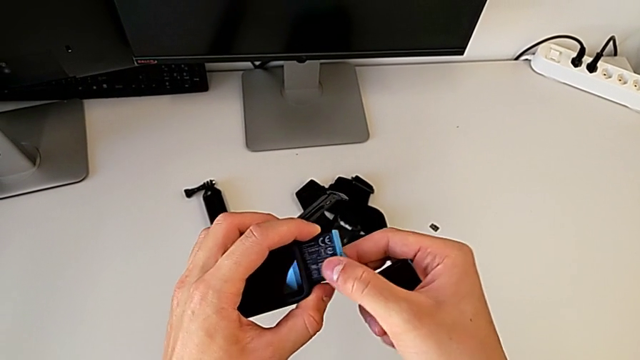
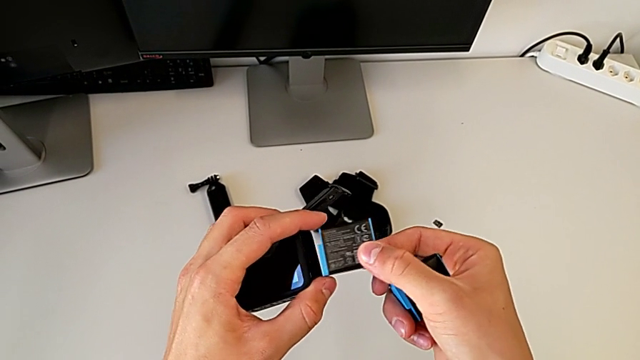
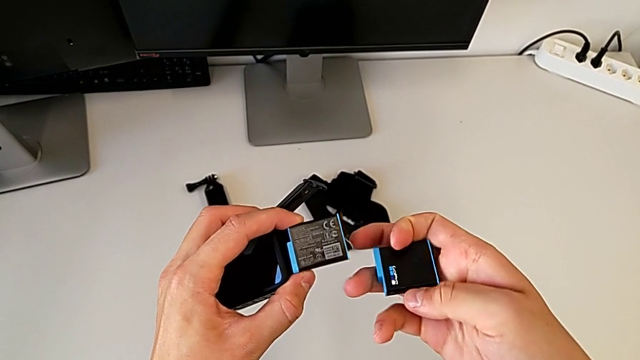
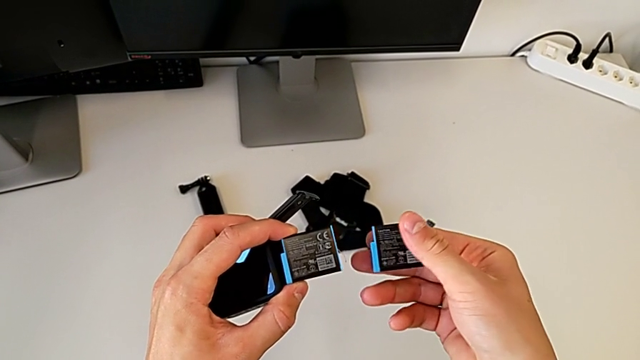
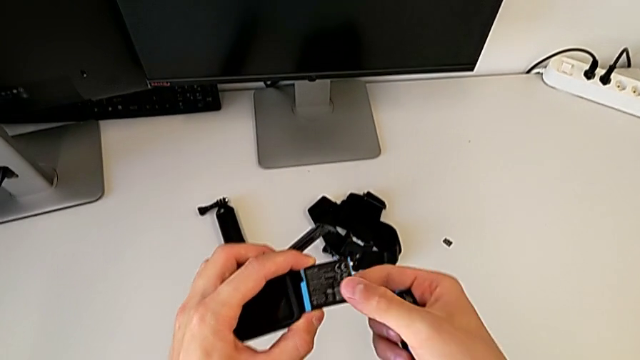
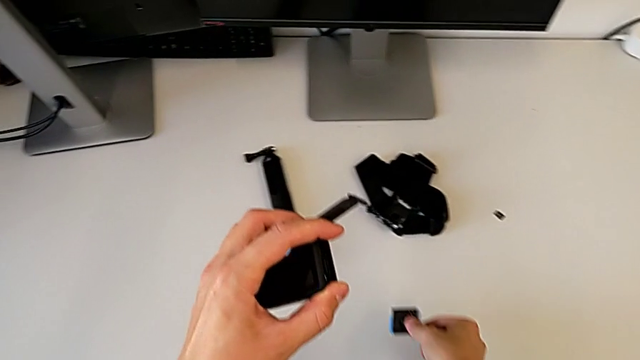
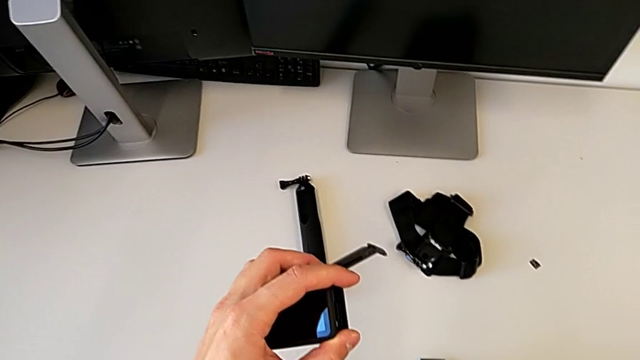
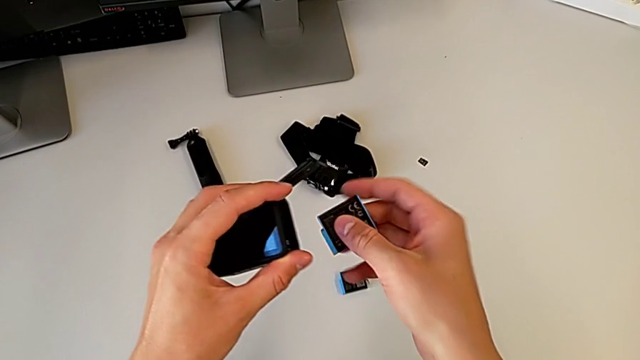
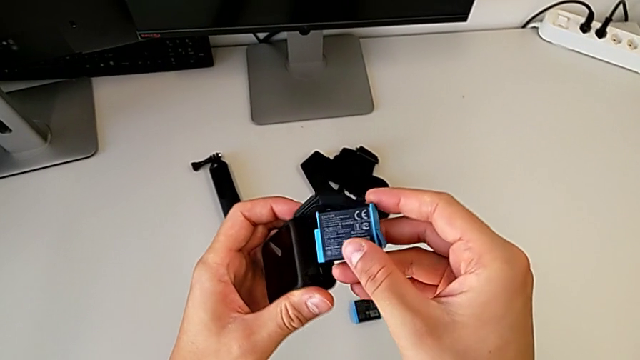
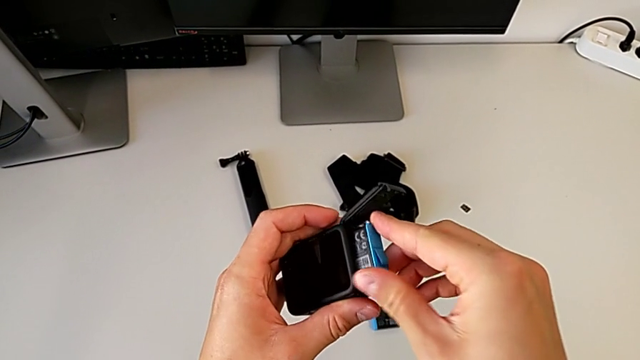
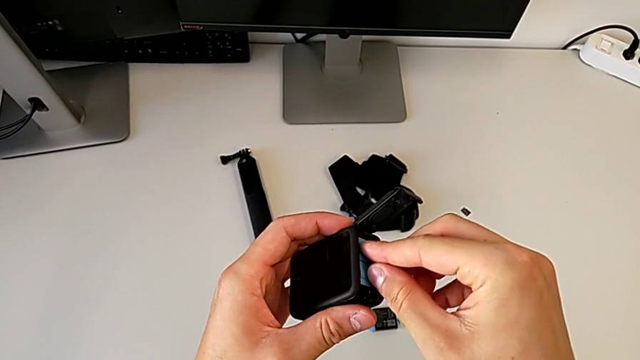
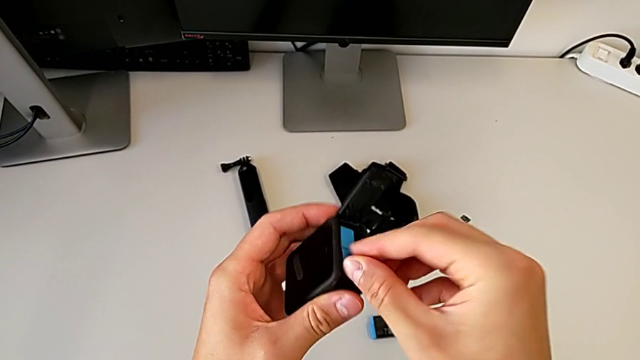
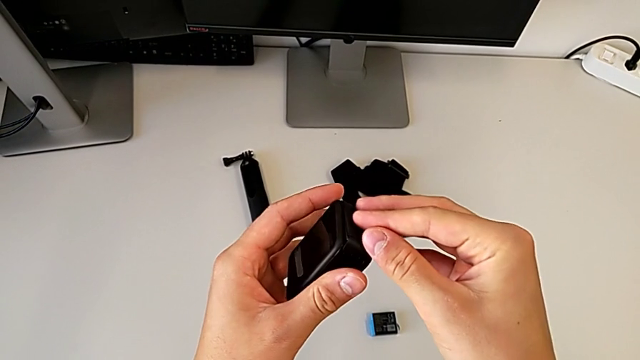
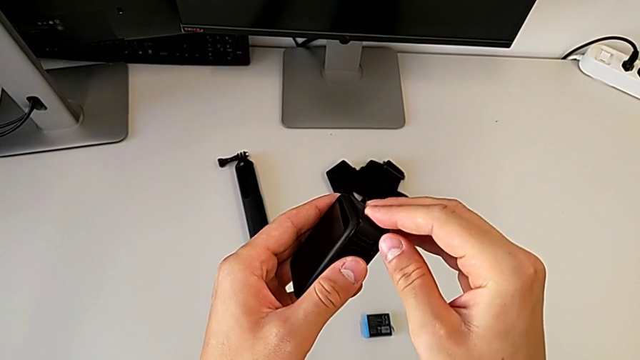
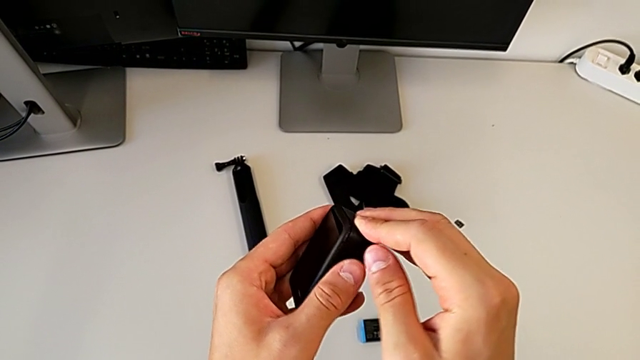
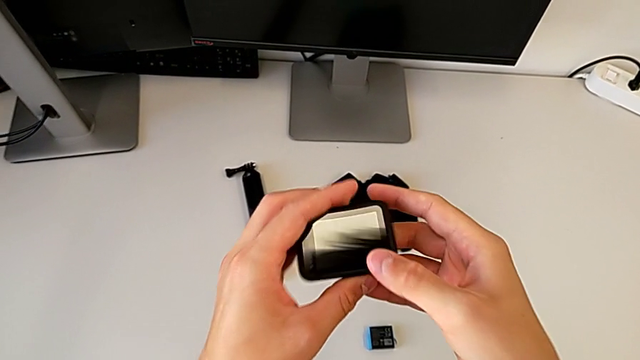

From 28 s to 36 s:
The camera wearer is exchanging the battery of the GoPro. They withdraw the old battery, place it, insert the new battery and close the battery door.

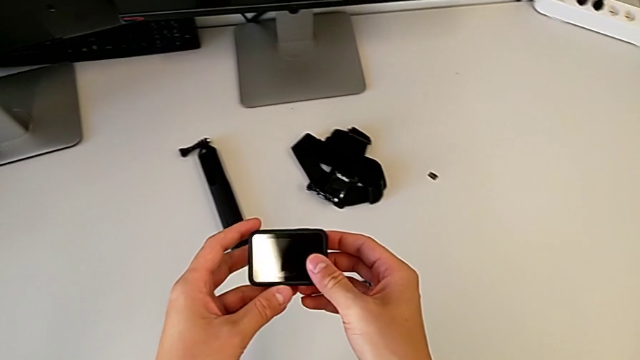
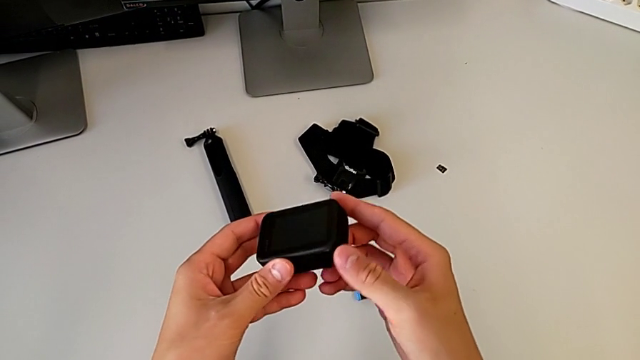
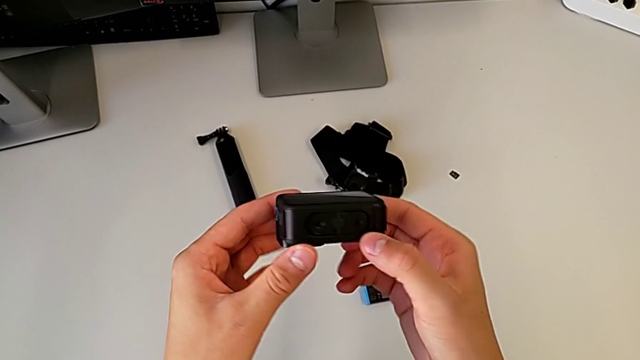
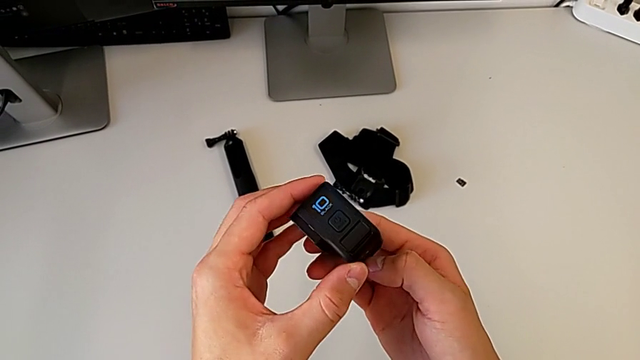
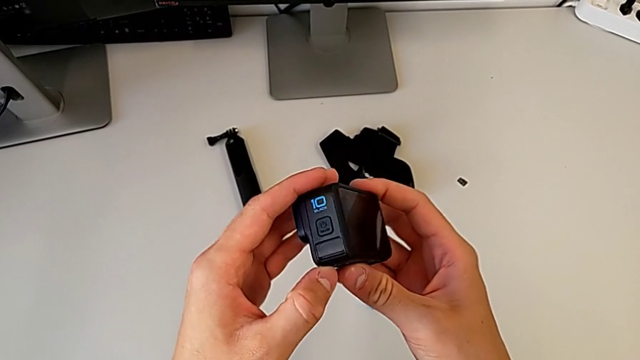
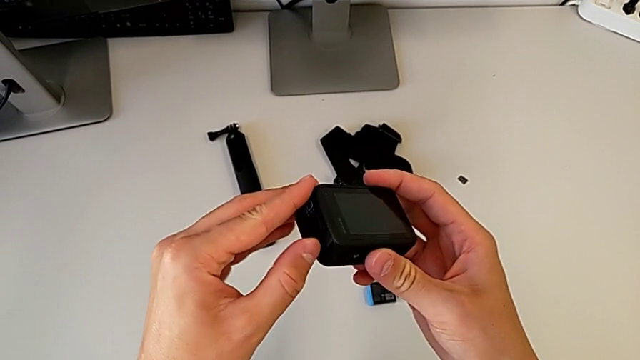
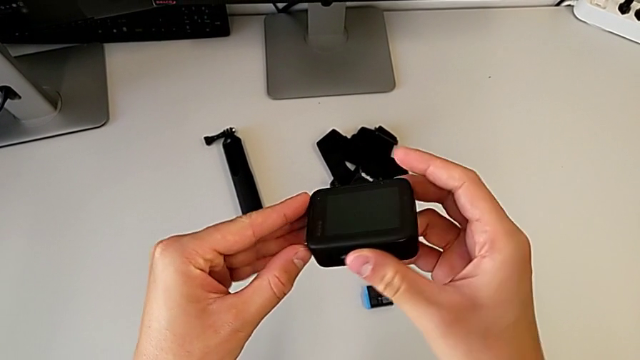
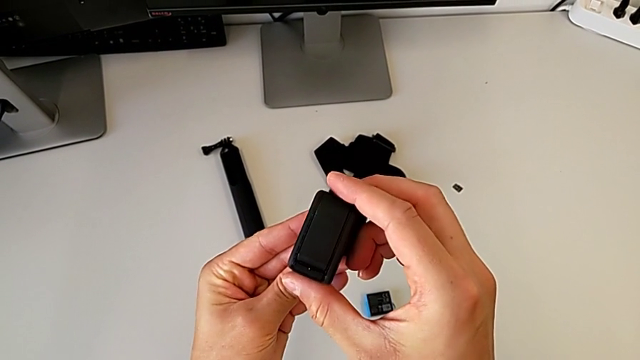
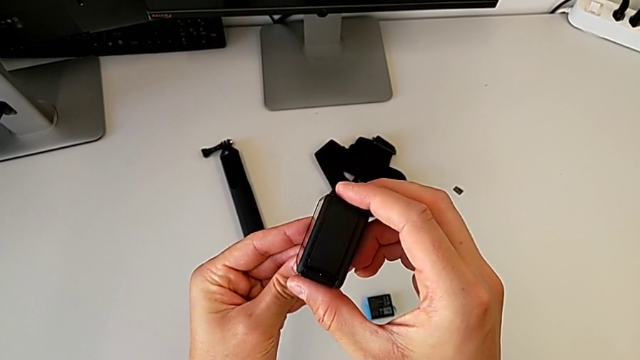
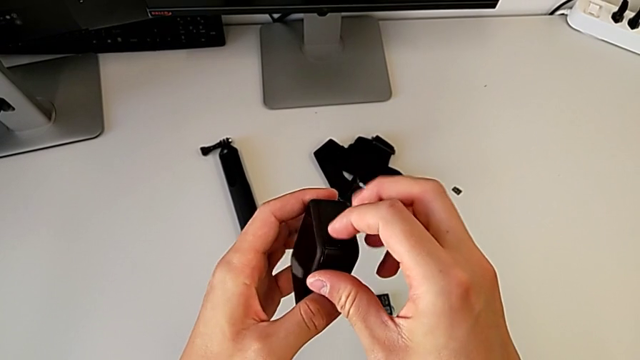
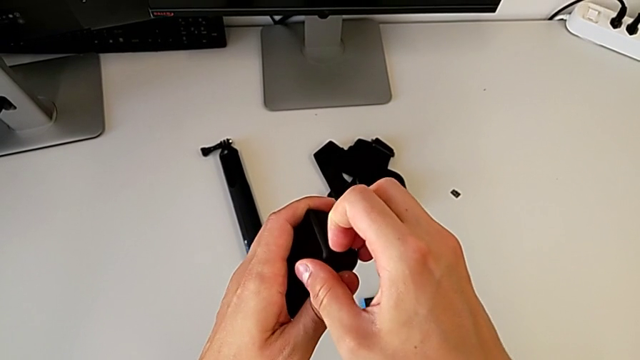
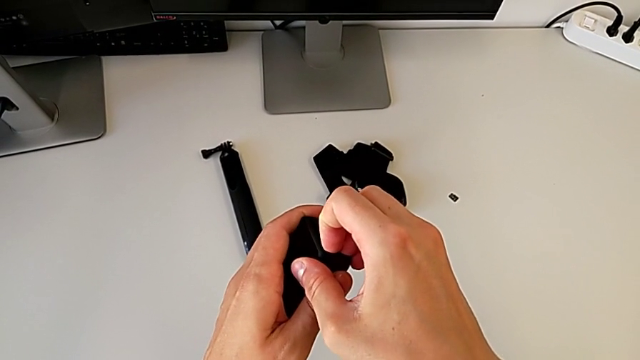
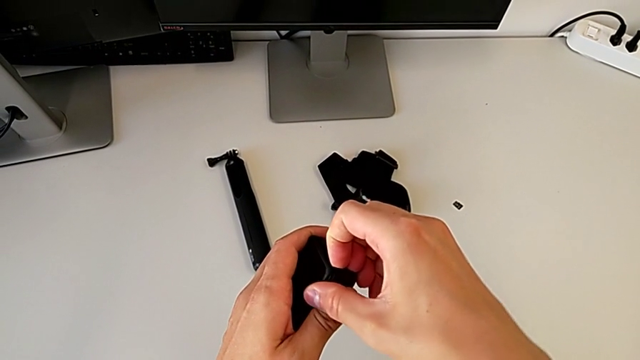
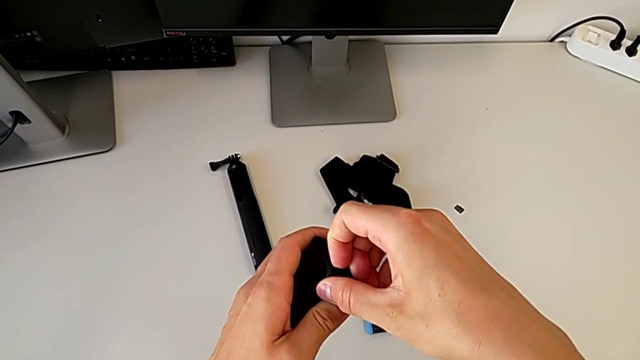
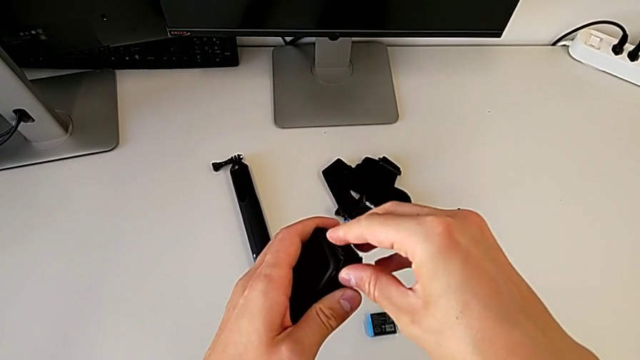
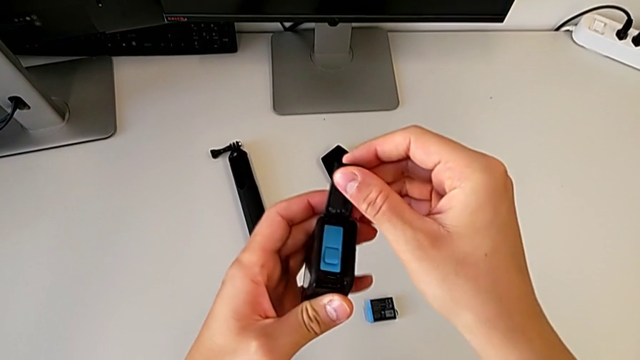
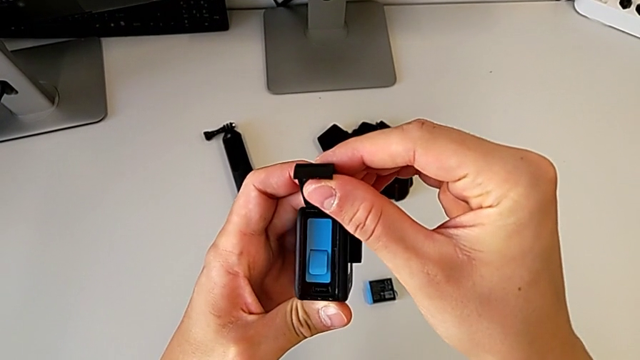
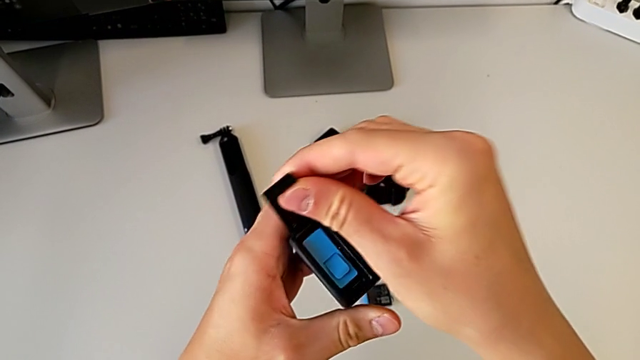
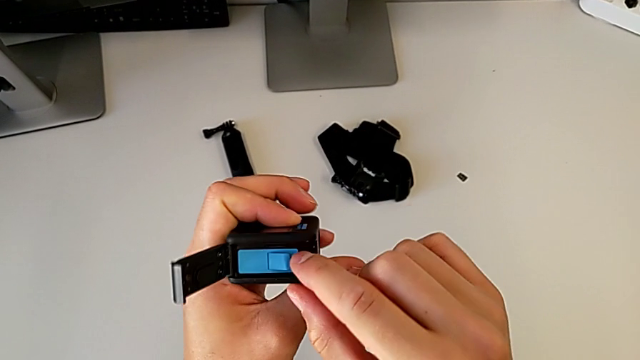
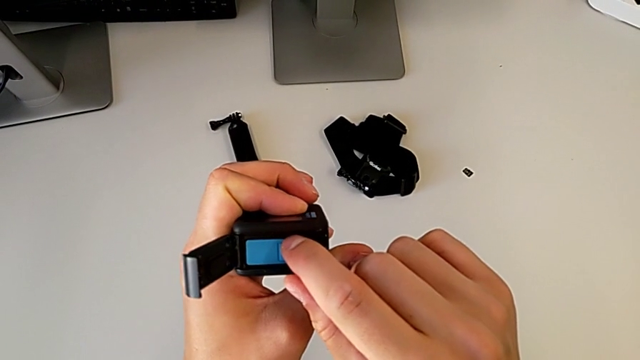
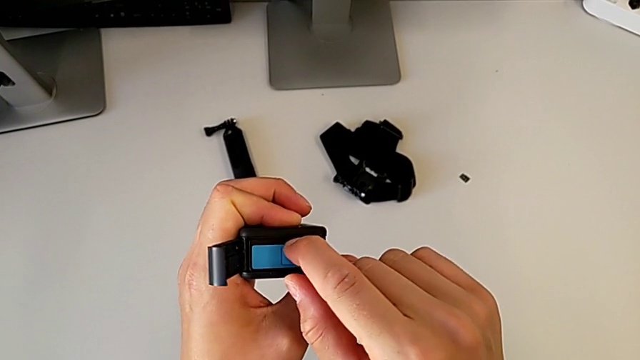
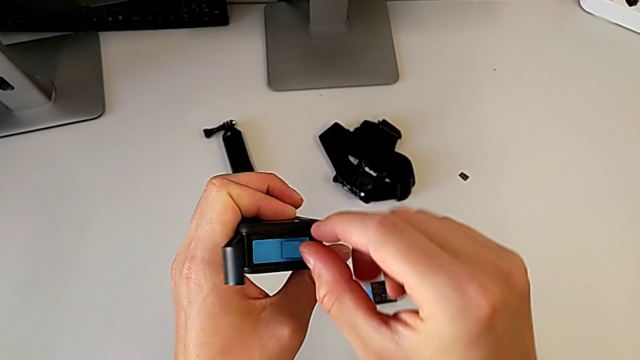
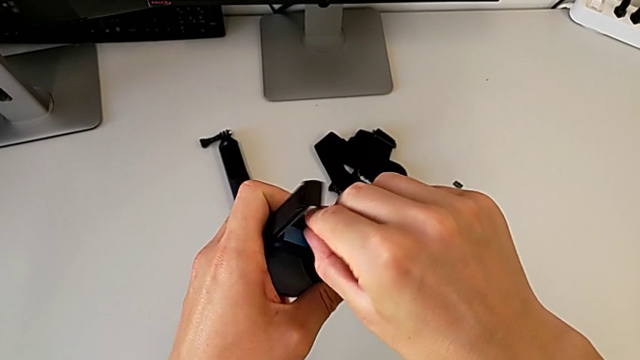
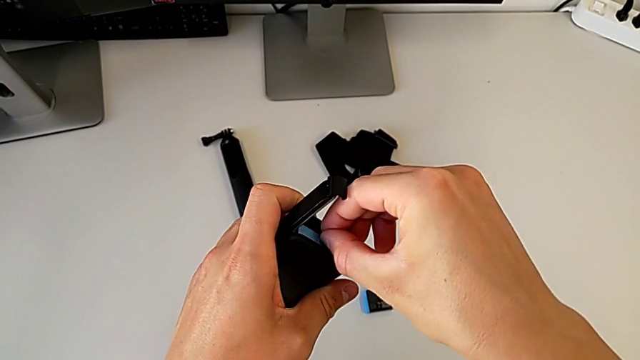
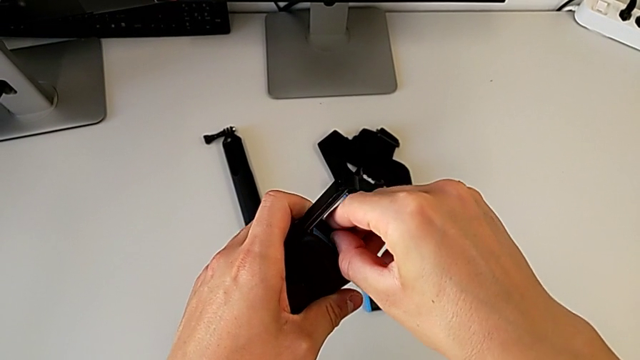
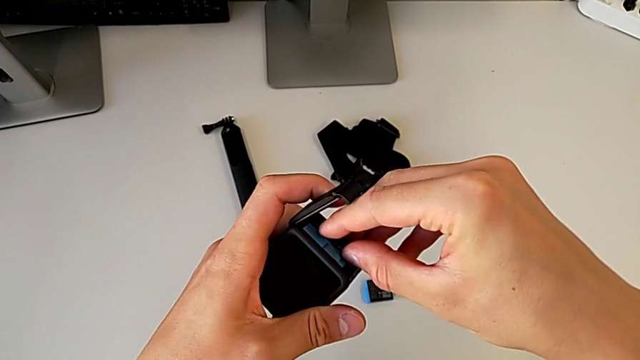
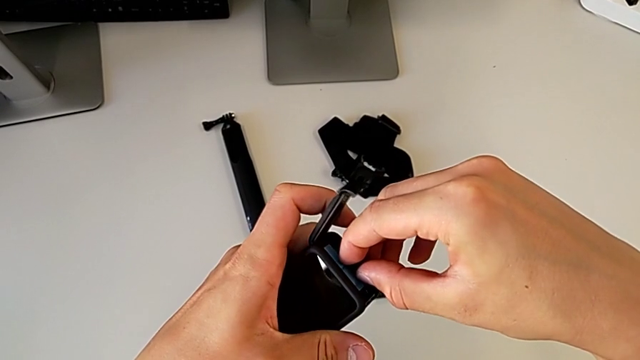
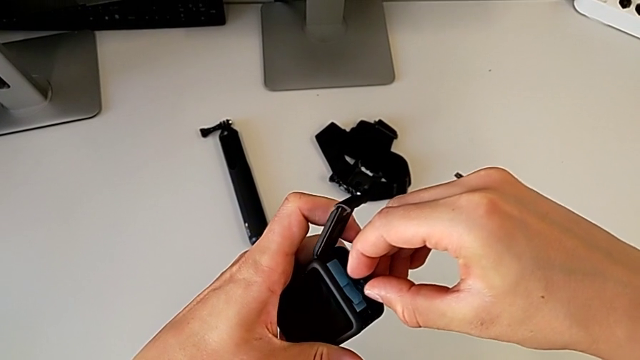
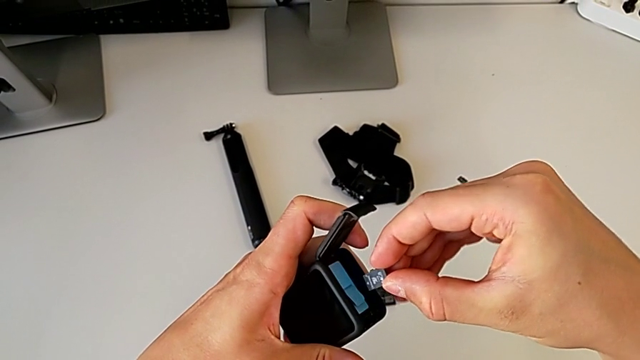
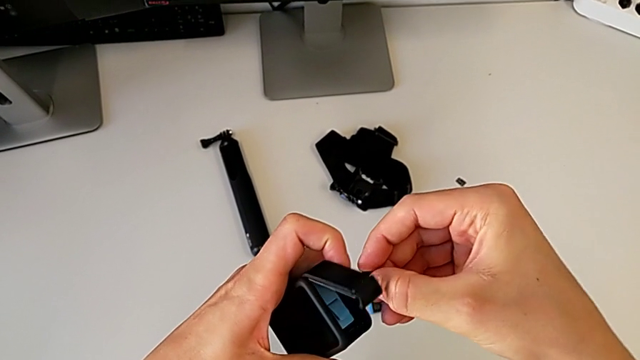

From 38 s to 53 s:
The camera wearer is exchanging the SD card. They inspect the GoPro, push the battery door, rotate the GoPro, press the SD card and withdraw it.
